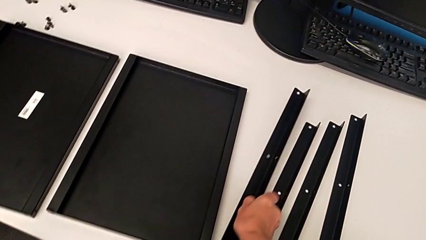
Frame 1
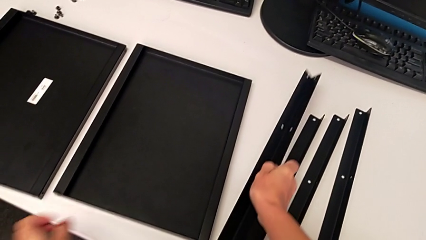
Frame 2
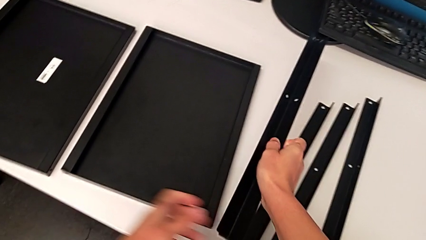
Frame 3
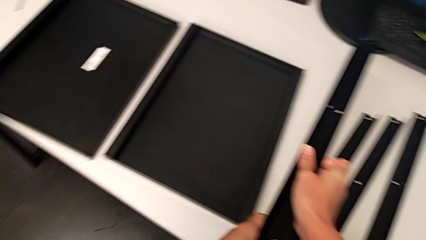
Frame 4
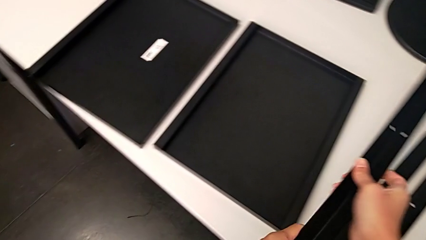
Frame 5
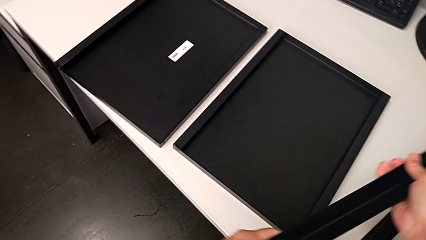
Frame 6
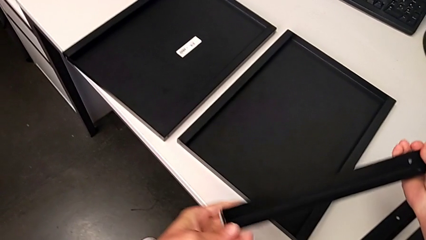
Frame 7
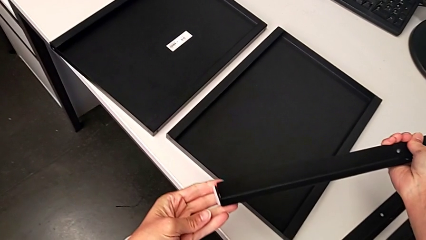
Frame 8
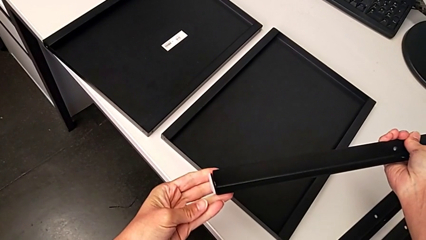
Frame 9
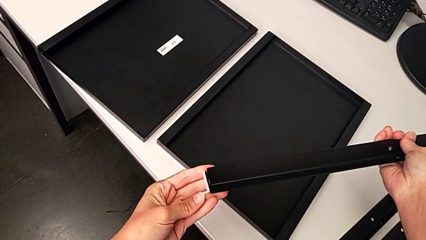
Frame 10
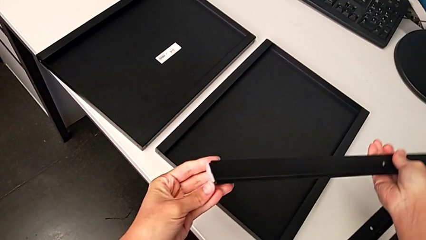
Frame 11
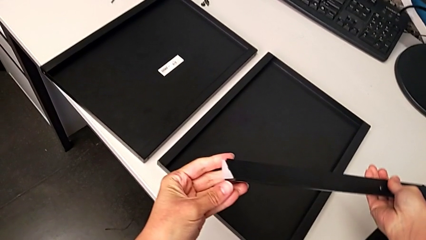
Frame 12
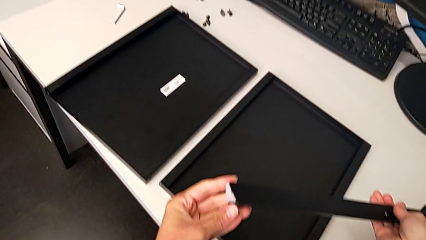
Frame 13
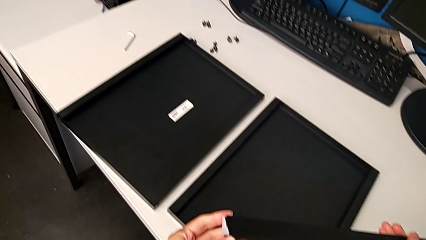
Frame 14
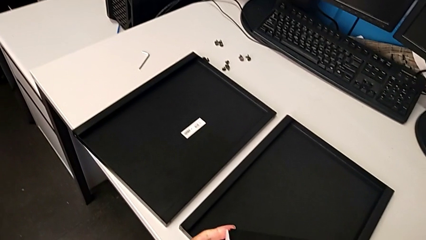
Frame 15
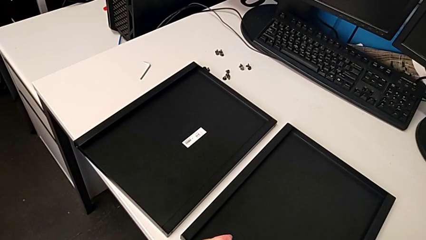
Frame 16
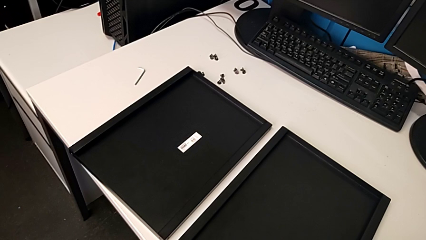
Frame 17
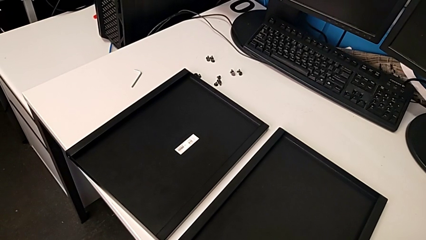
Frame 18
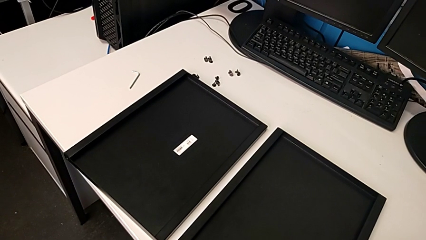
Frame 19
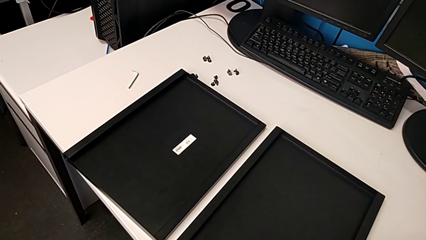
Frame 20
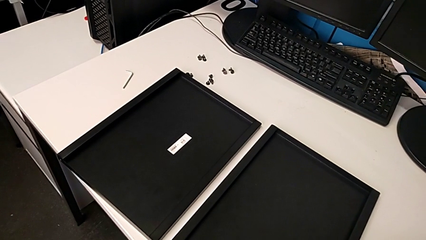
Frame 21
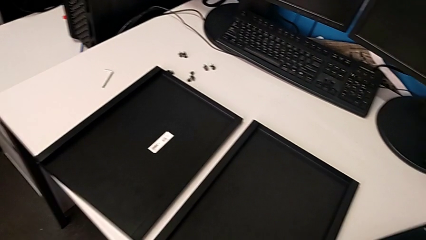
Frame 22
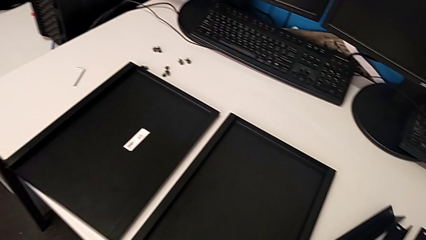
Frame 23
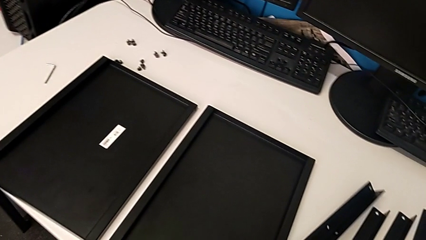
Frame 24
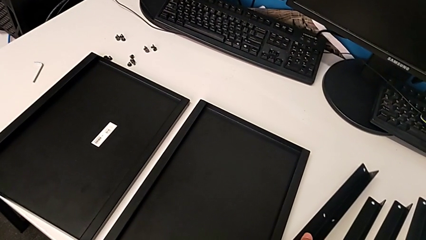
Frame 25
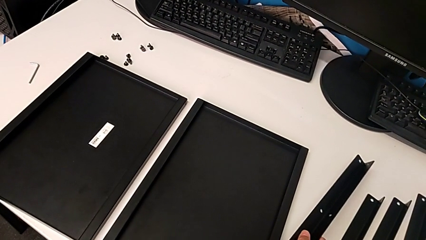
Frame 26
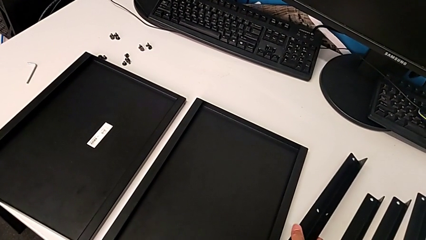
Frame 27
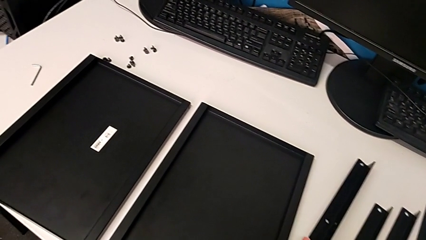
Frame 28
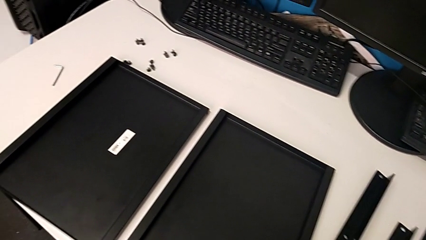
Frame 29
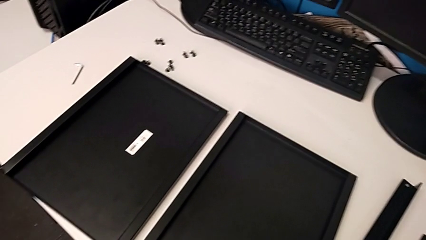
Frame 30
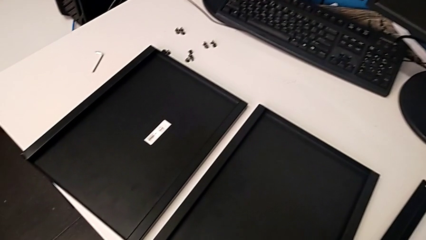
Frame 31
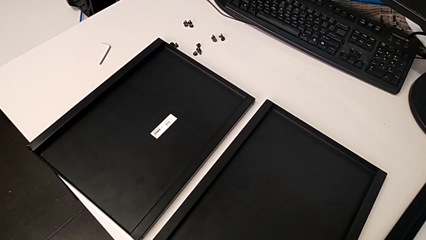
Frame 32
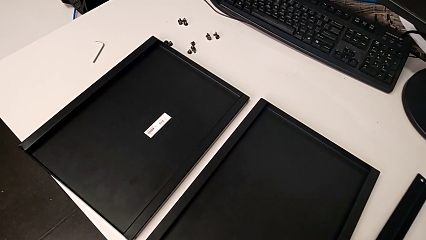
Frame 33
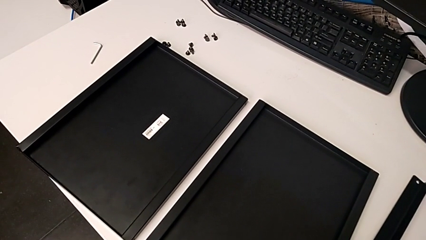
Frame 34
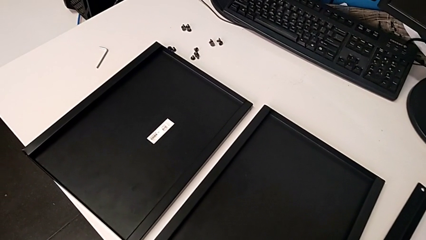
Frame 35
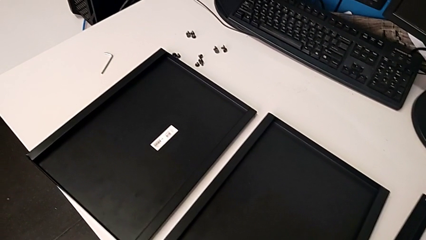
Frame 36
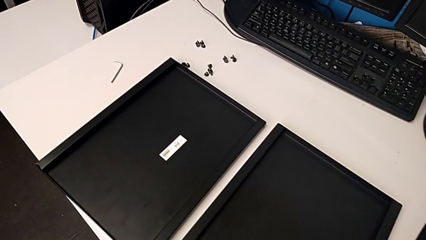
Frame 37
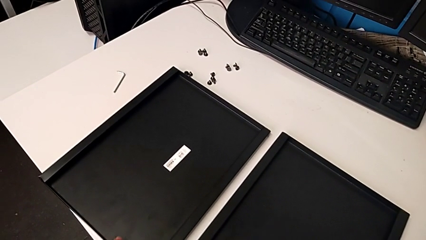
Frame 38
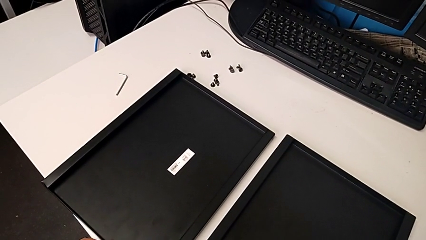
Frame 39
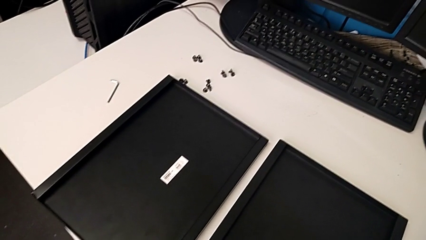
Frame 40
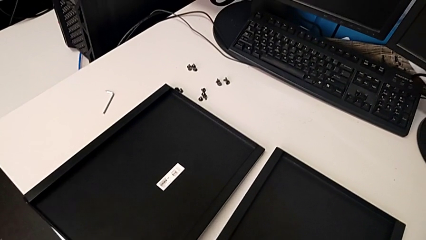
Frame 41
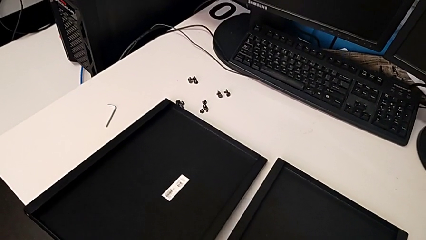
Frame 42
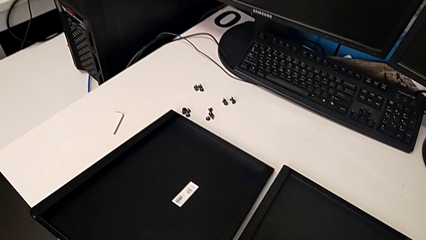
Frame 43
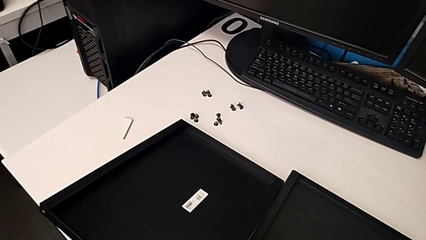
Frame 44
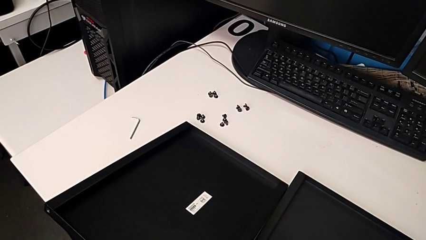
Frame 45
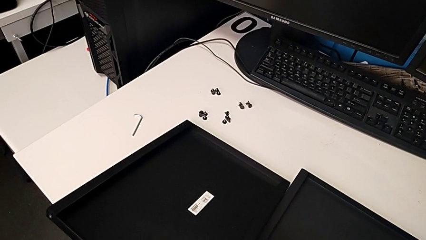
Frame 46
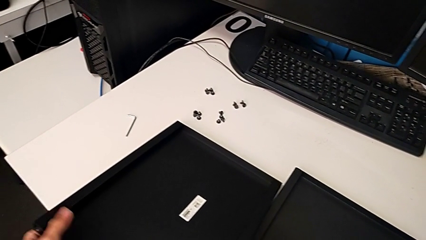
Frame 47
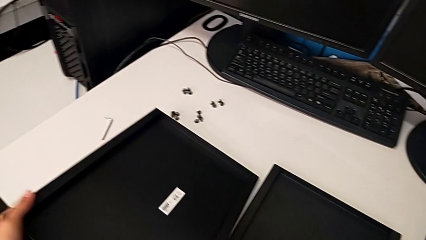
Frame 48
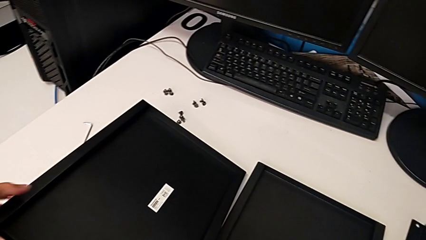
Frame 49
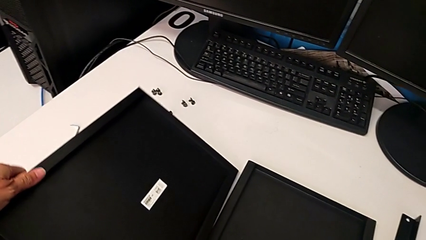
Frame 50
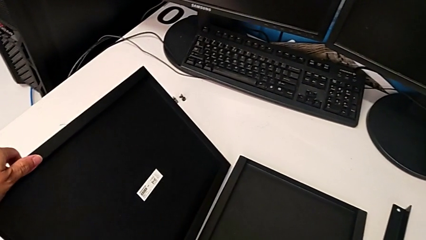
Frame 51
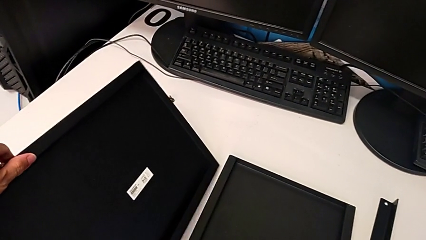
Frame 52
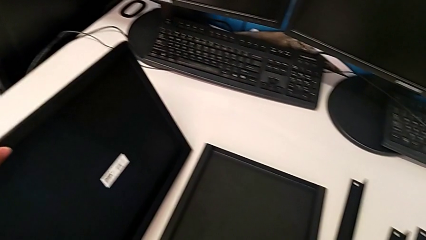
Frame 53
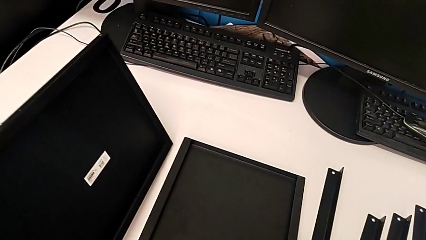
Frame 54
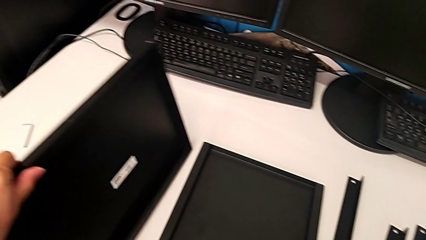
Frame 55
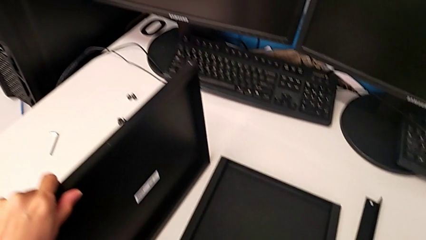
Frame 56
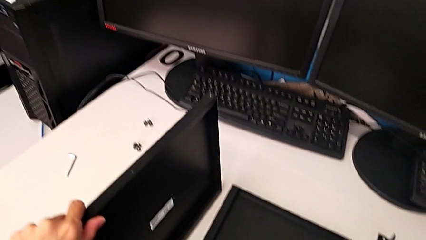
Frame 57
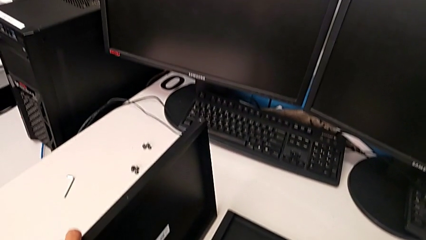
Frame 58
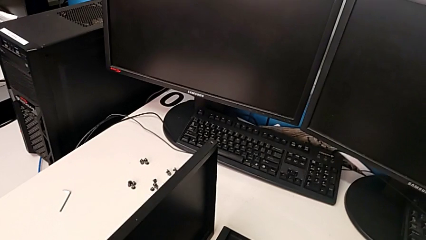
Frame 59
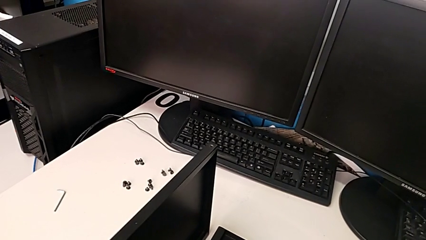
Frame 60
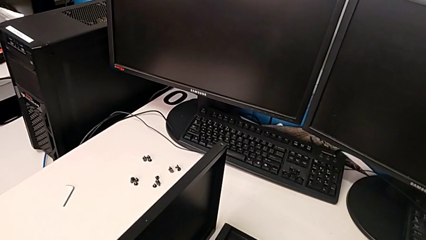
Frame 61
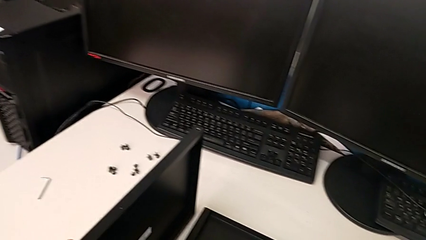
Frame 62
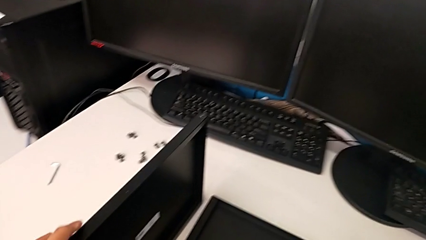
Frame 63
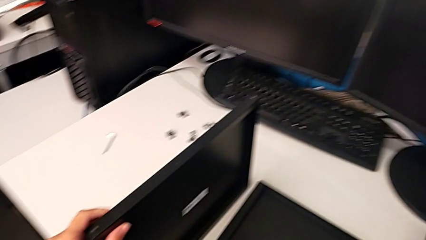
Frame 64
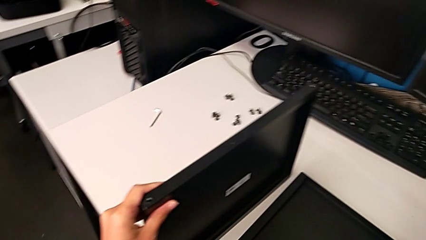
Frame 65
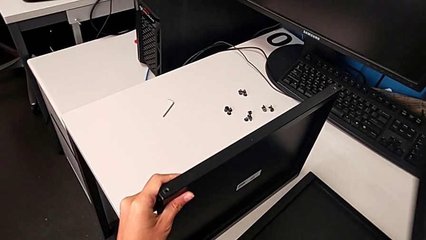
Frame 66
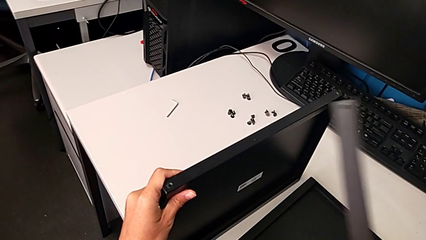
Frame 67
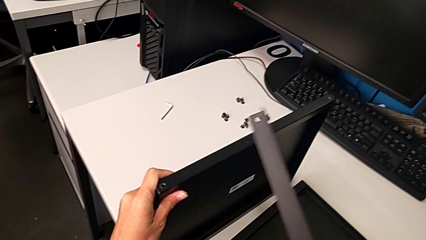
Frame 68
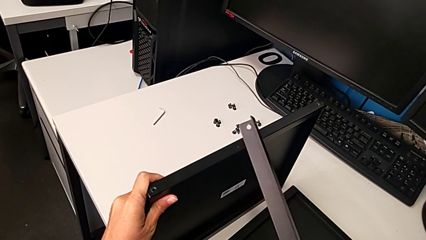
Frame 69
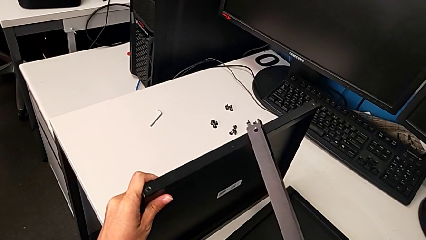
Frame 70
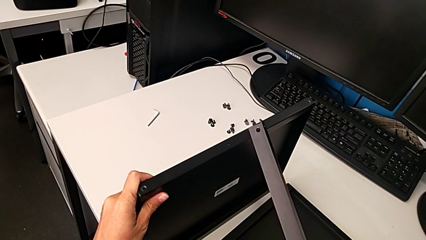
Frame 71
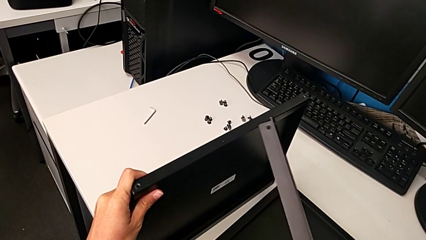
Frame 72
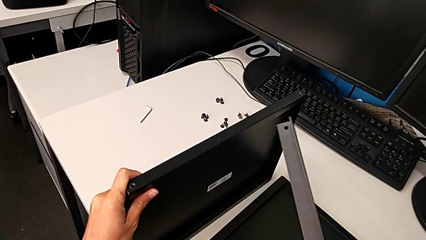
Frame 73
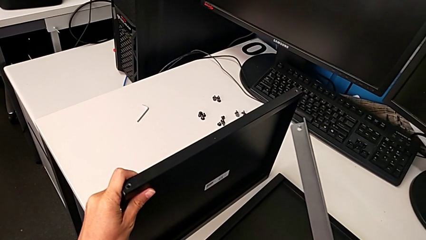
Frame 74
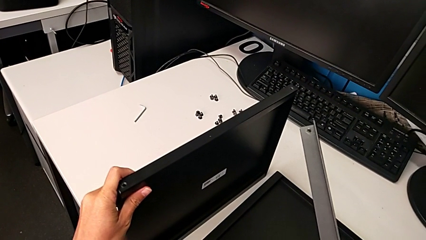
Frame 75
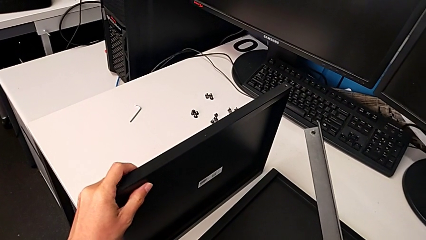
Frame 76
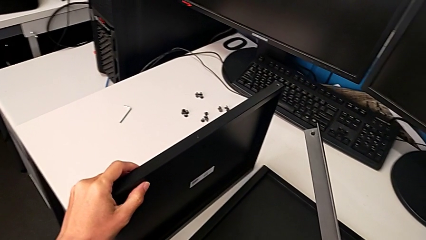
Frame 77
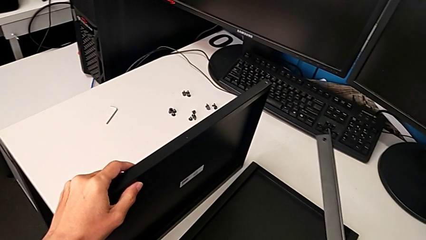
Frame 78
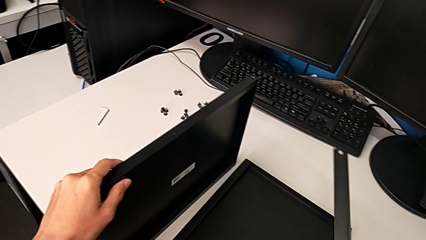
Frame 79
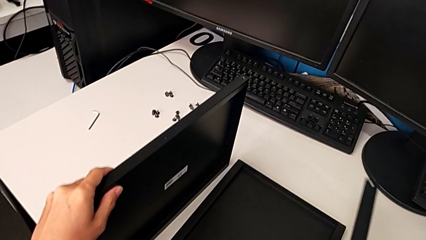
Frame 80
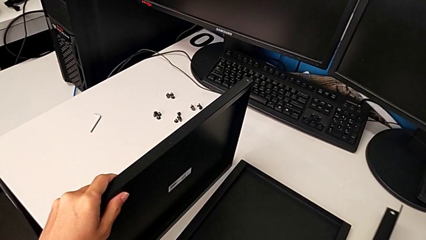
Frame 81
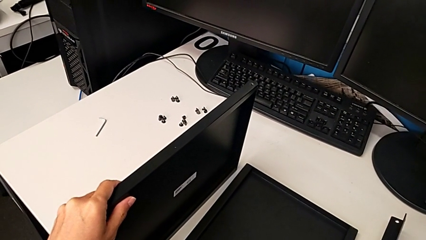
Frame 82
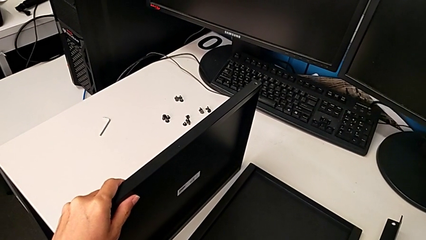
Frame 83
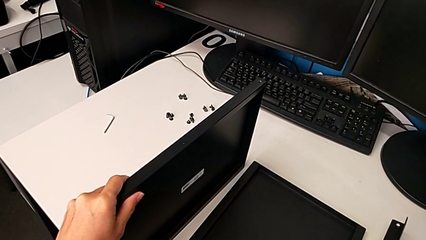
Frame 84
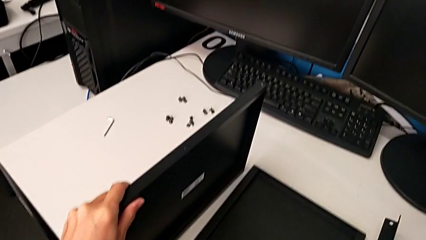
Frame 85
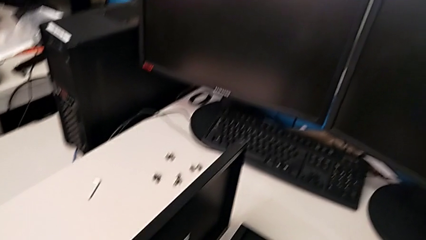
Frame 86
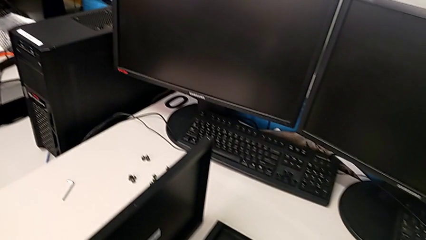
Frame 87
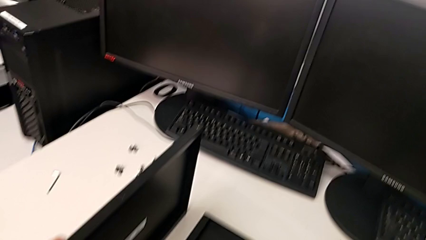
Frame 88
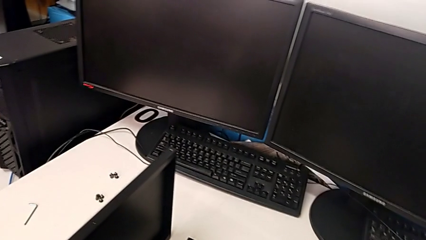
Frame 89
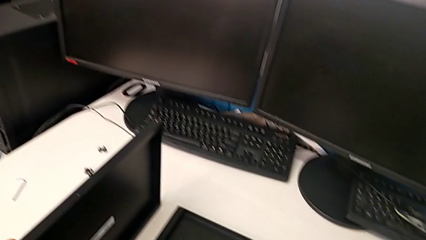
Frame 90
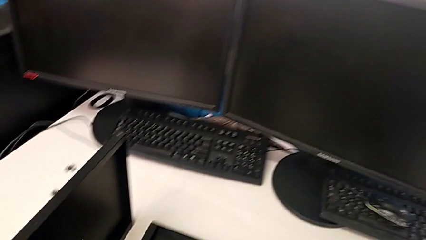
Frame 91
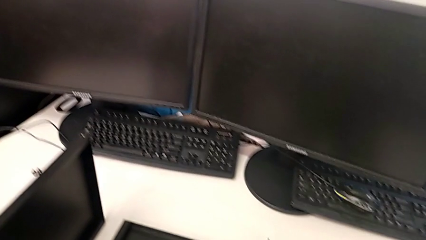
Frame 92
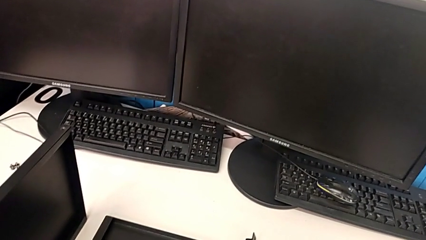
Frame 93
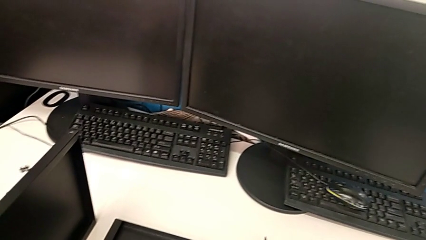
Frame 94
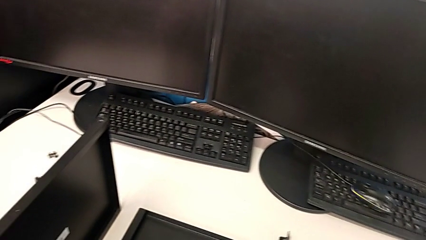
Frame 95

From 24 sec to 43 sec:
The camera wearer is inspecting their legs. They keep wrongly grabbing the leg, place it, grab the tray, lift it, grab the leg and inspect it.
